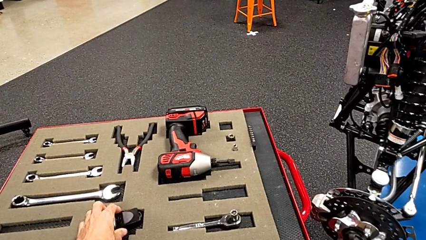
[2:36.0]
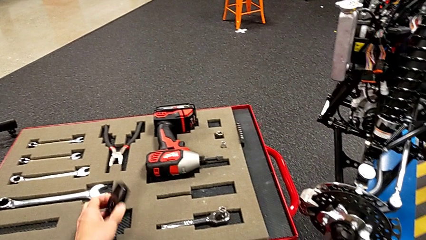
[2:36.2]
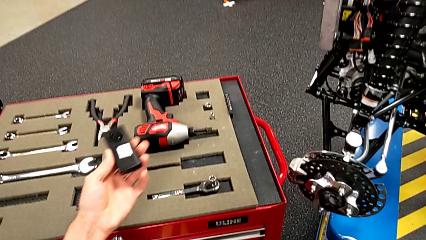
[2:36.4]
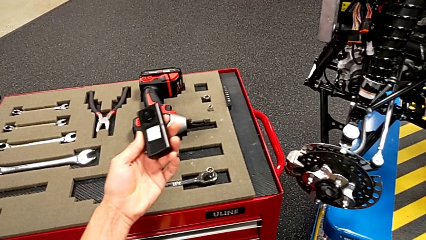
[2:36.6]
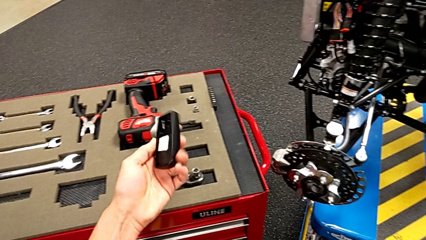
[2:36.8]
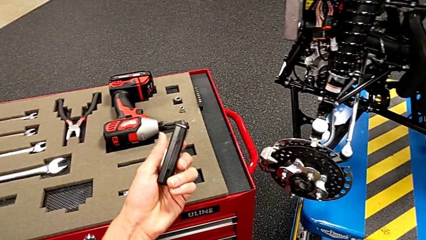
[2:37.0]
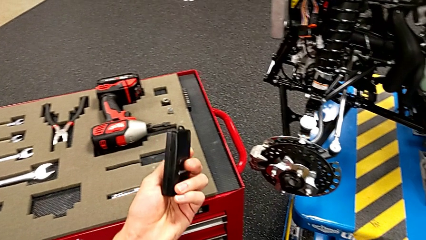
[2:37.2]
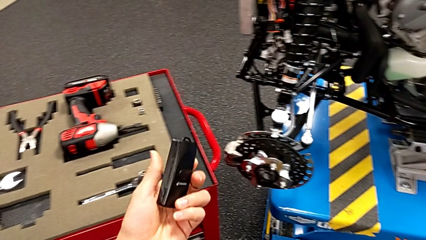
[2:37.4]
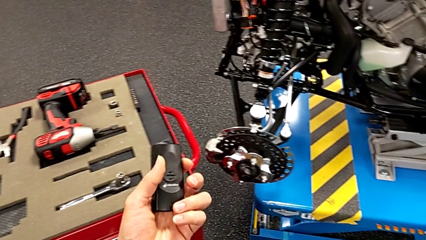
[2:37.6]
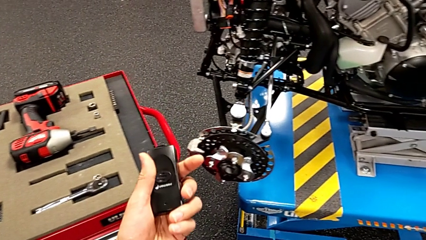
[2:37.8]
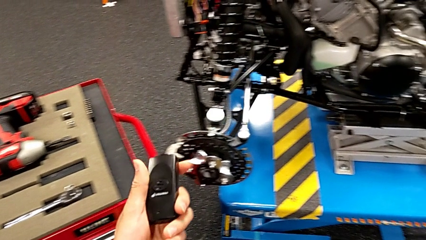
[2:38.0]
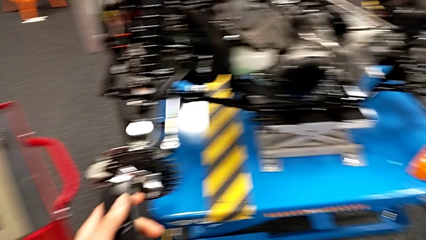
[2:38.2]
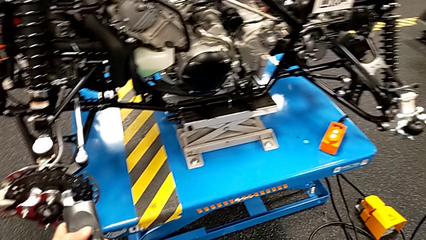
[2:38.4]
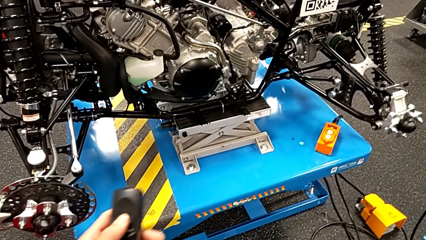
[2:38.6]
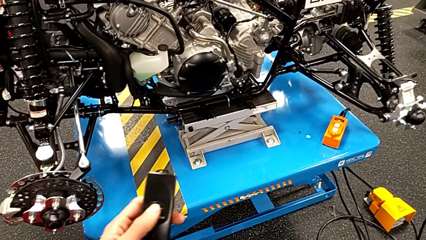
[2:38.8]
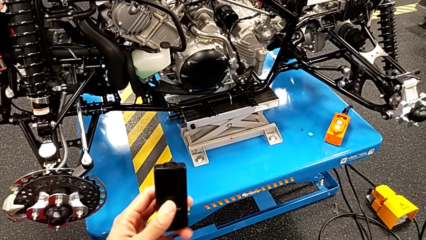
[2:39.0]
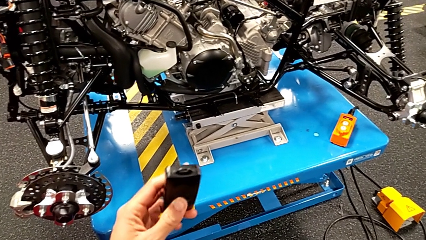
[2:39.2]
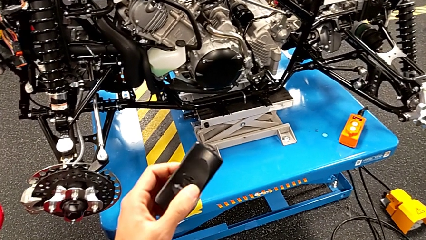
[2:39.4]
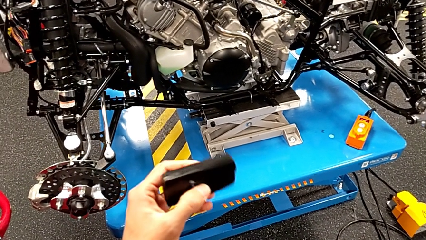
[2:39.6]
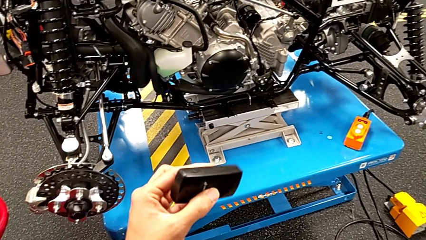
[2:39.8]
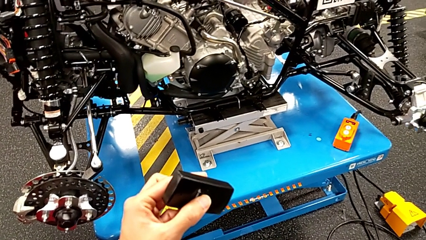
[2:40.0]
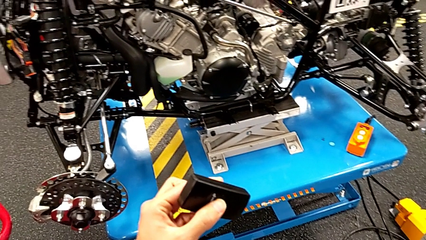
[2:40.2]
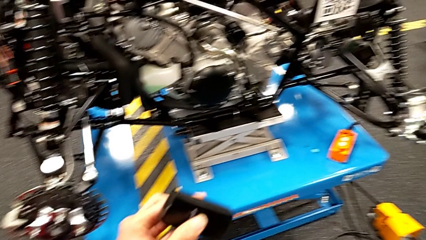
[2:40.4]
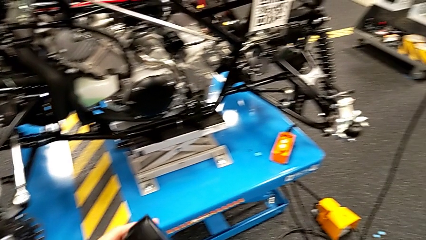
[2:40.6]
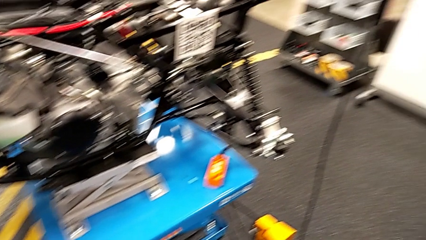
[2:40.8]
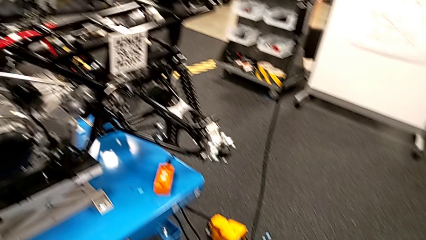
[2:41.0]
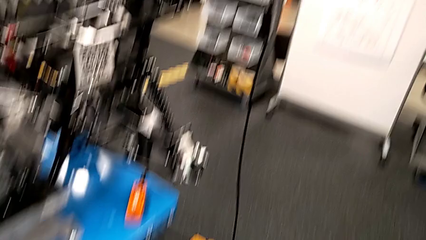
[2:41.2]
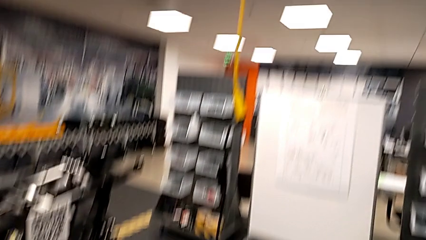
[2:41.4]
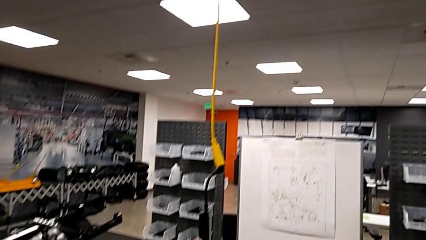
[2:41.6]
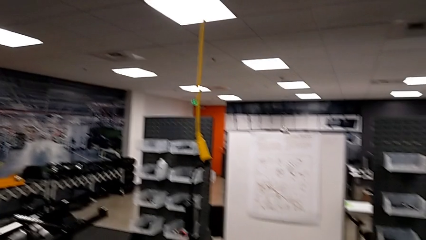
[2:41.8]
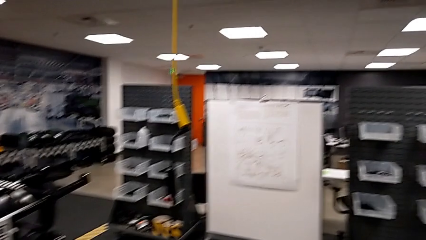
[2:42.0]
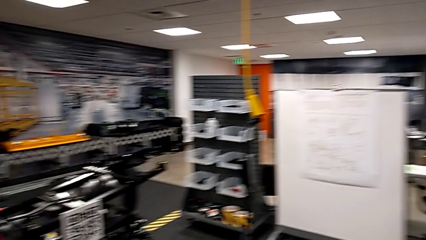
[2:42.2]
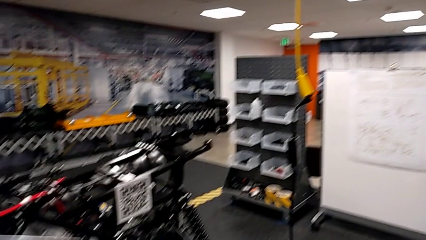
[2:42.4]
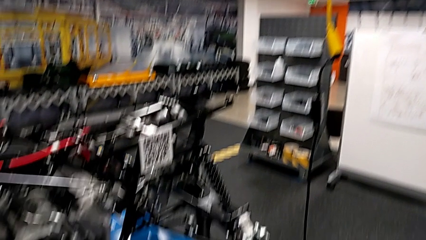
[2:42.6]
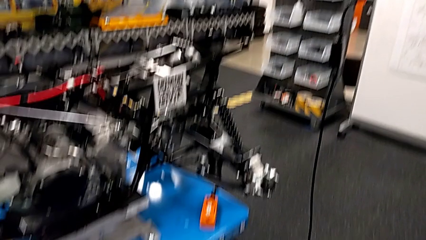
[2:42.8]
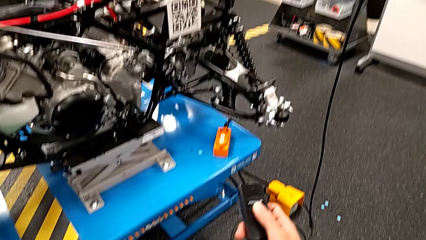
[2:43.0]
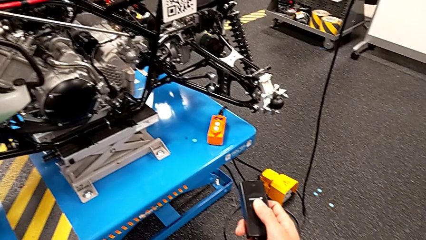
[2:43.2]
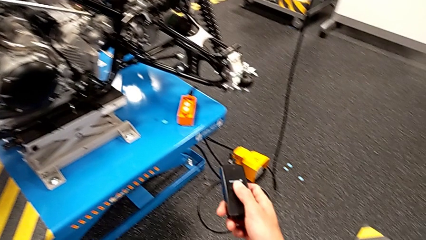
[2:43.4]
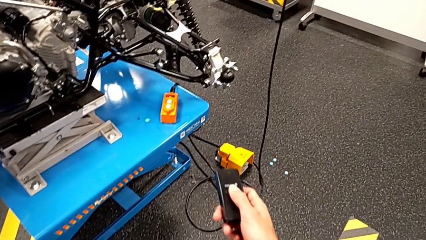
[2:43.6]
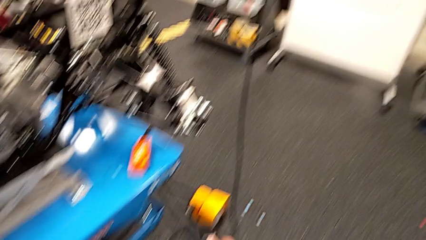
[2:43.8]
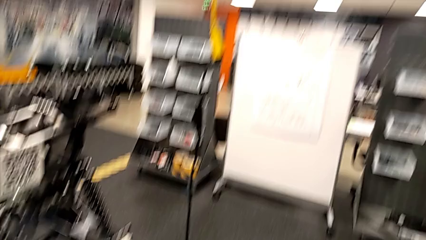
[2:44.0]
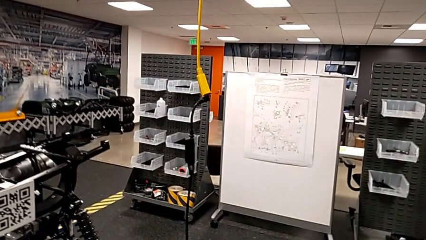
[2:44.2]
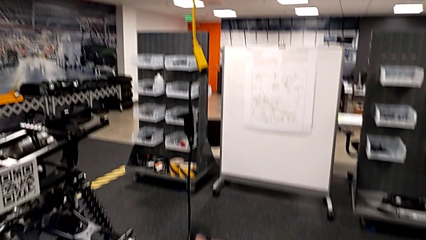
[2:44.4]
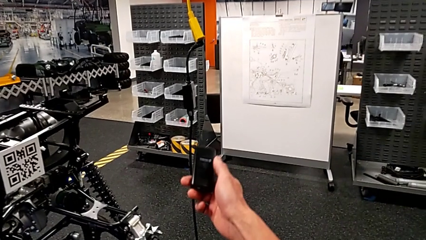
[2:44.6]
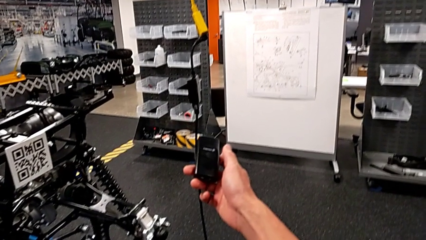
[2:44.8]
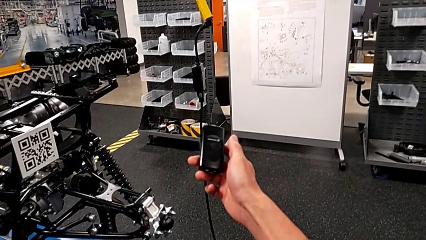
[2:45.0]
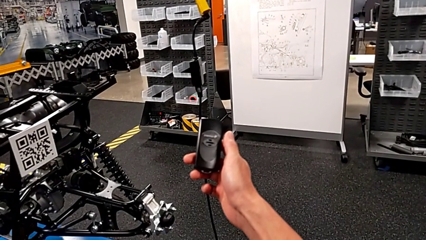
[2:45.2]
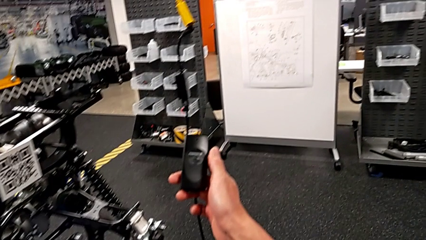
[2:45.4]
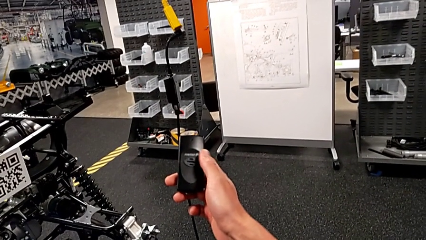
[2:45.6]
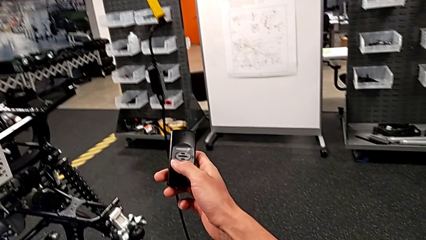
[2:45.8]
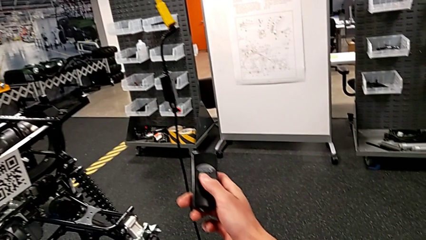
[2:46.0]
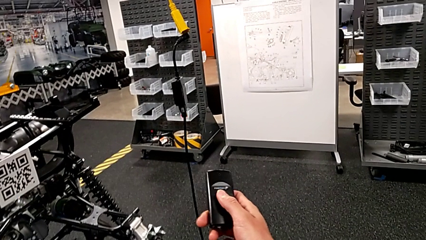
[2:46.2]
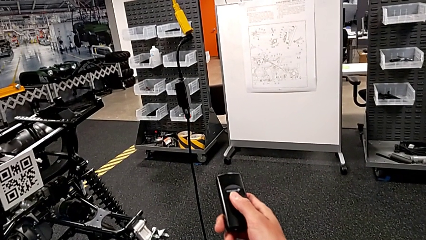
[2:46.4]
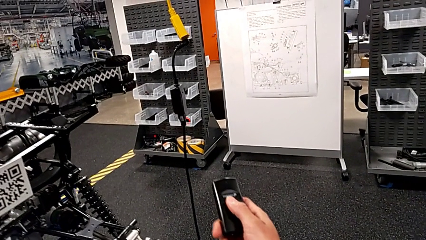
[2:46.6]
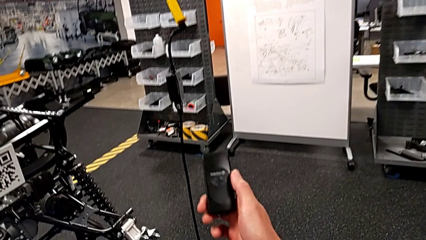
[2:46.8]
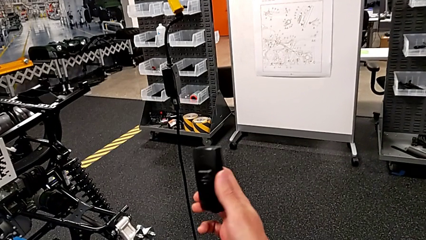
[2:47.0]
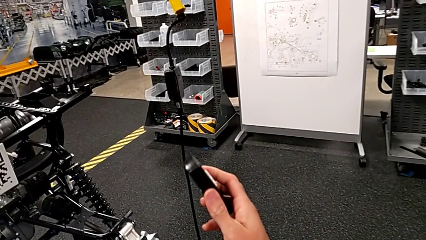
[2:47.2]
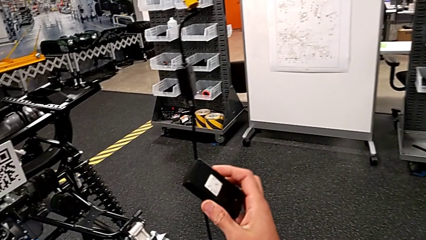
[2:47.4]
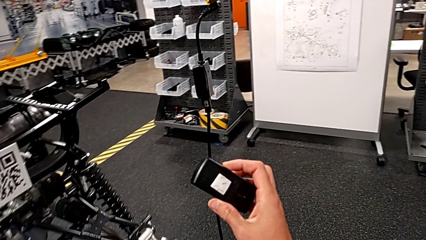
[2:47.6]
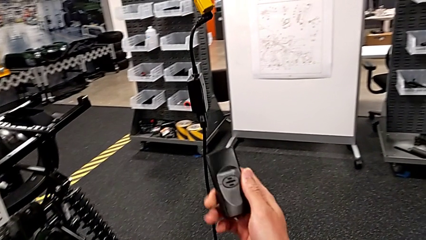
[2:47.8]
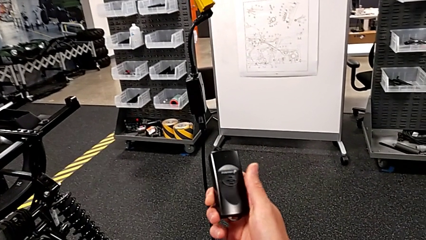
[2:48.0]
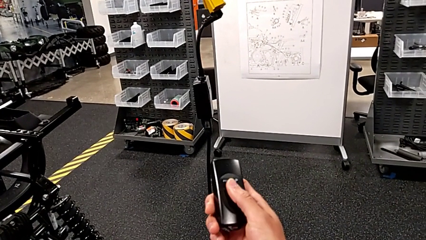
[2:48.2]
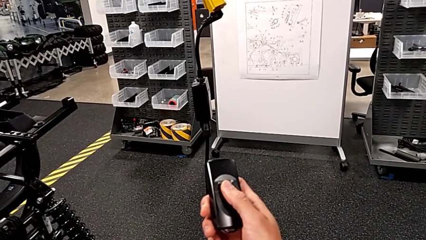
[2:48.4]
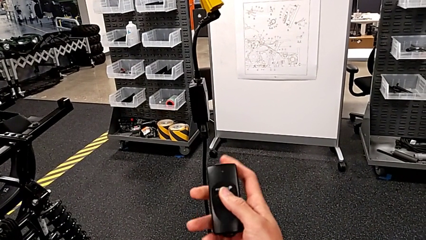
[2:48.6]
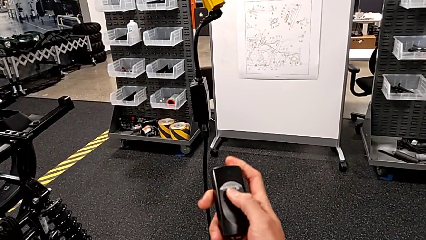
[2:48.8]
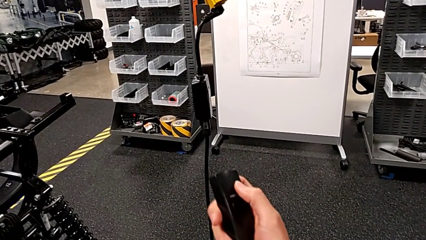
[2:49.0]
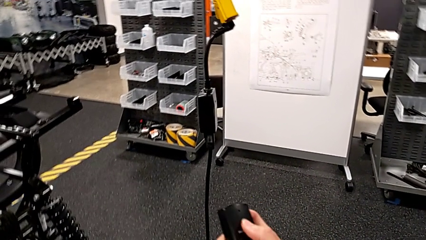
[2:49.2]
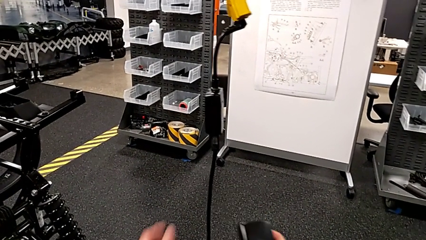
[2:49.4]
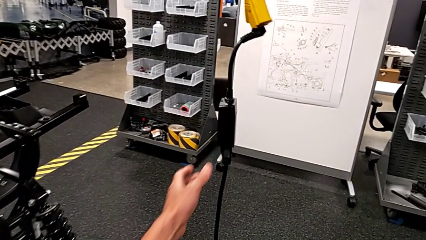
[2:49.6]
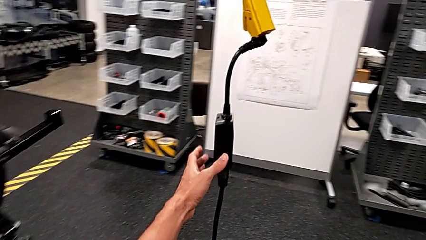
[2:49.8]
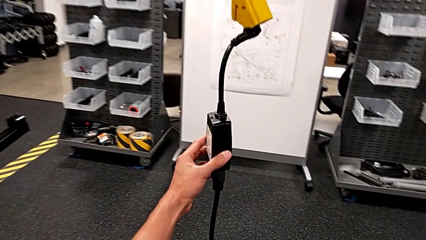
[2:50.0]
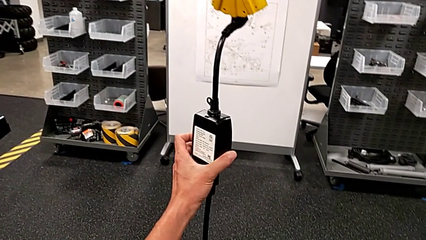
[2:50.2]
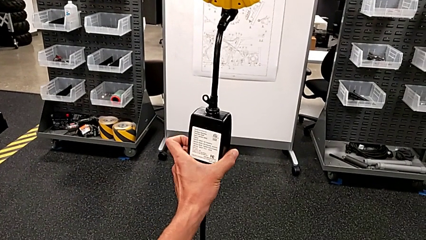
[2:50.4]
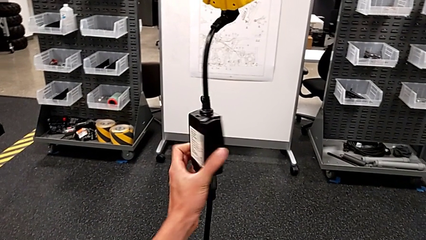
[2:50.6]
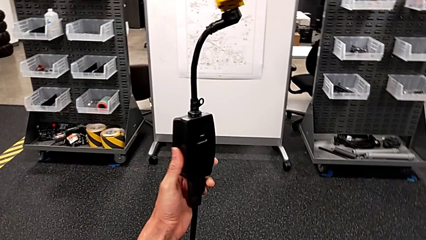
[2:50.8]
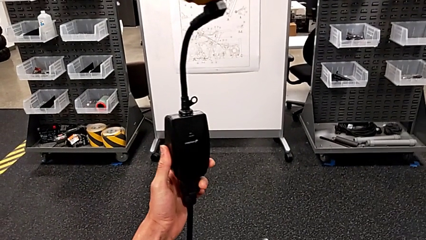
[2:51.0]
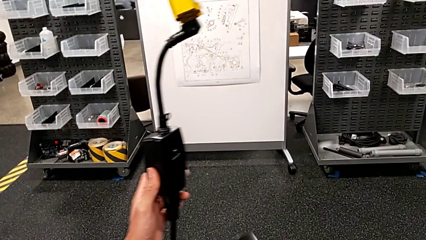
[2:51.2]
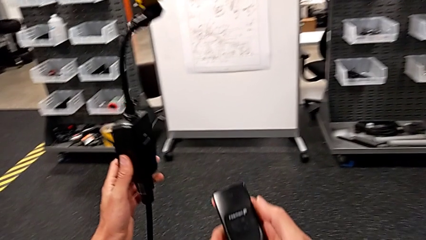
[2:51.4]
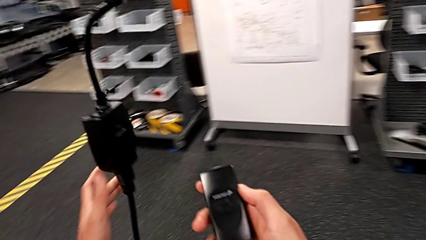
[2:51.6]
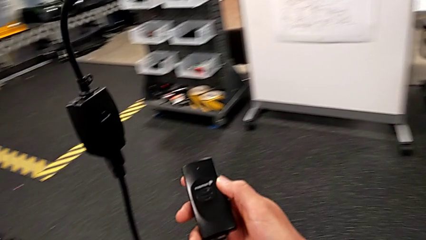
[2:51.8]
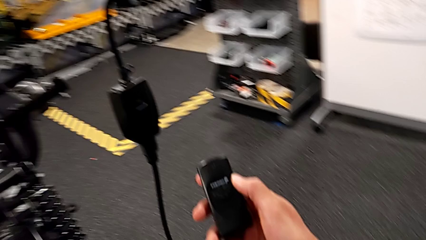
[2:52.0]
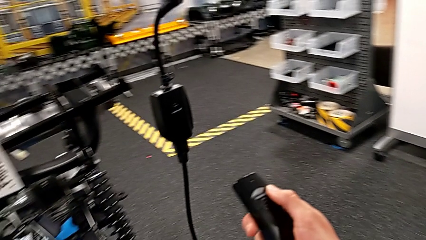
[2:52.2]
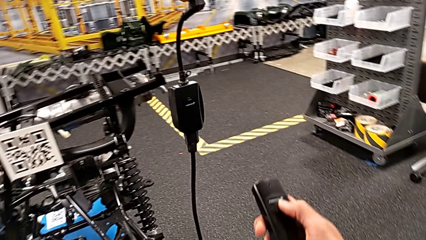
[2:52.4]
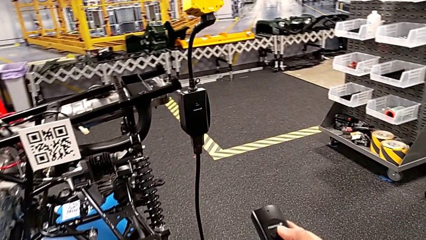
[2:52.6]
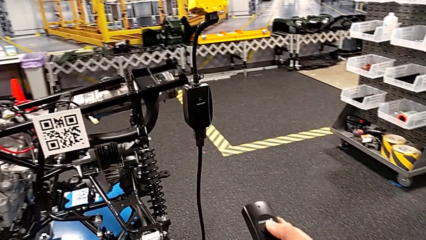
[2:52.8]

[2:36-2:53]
The camera wearer is taking the black controller. They grab the quality control bench, inspect it and rotate the battery box.
